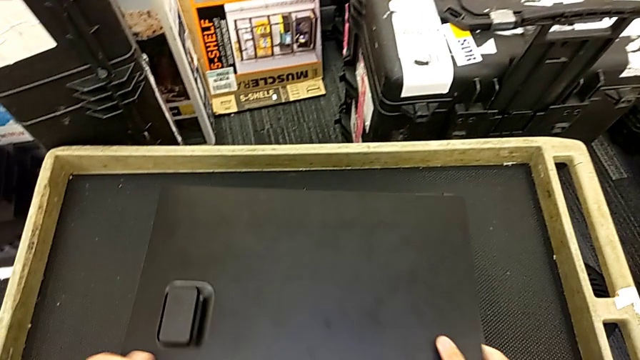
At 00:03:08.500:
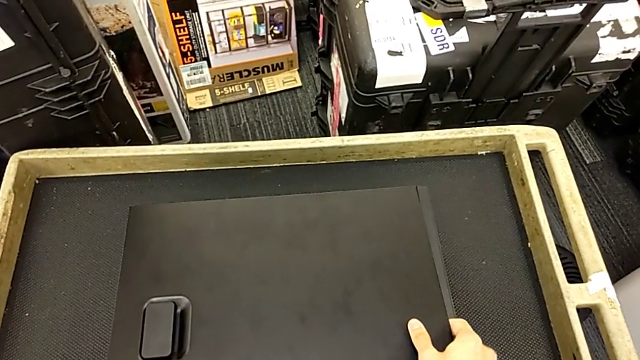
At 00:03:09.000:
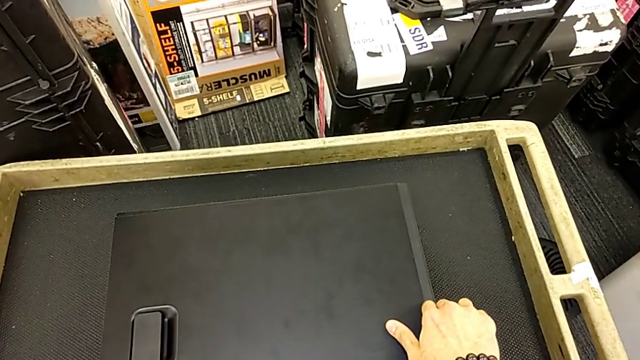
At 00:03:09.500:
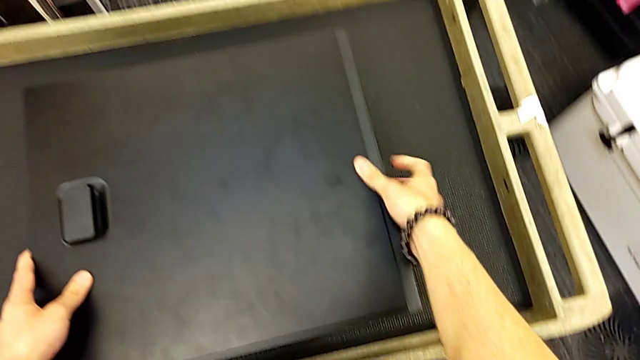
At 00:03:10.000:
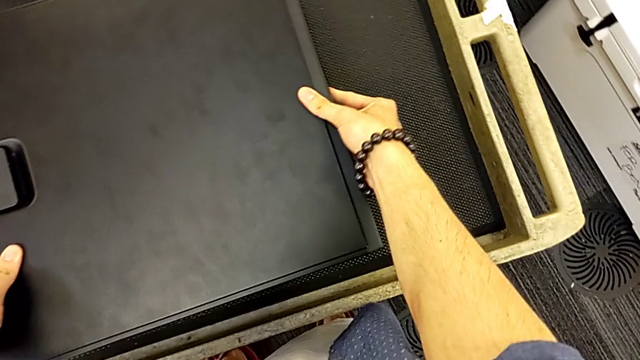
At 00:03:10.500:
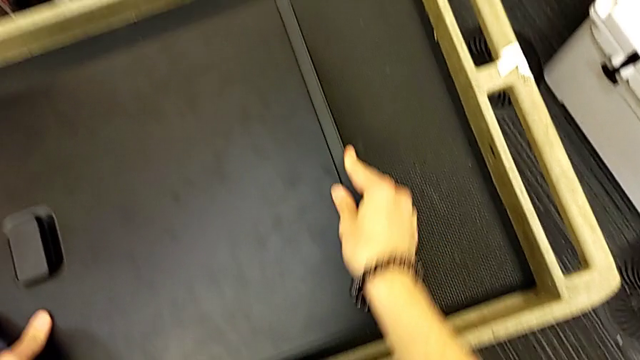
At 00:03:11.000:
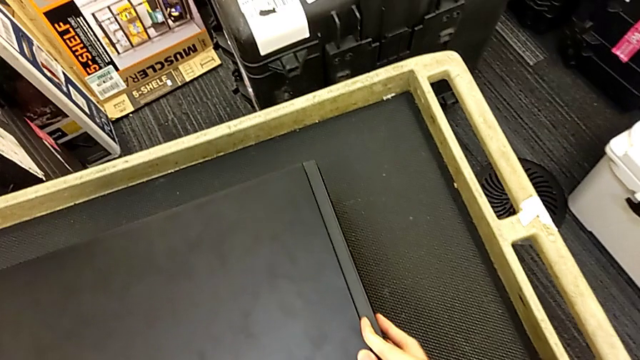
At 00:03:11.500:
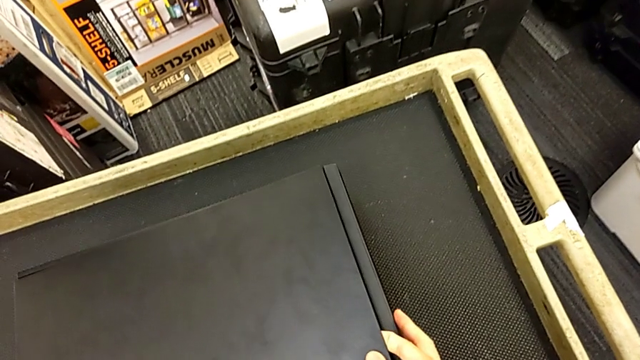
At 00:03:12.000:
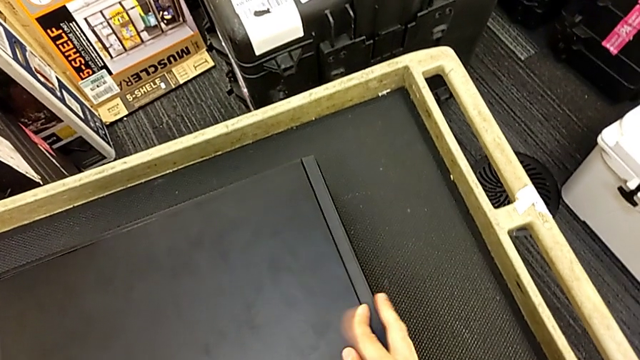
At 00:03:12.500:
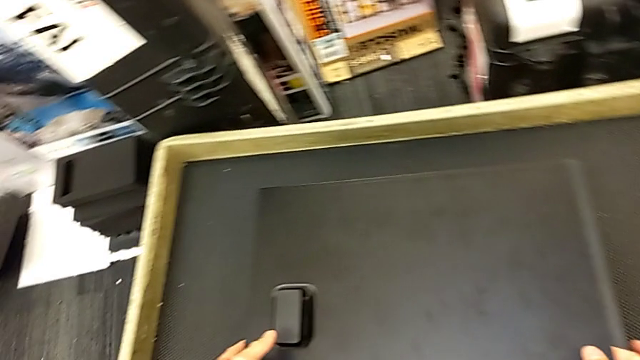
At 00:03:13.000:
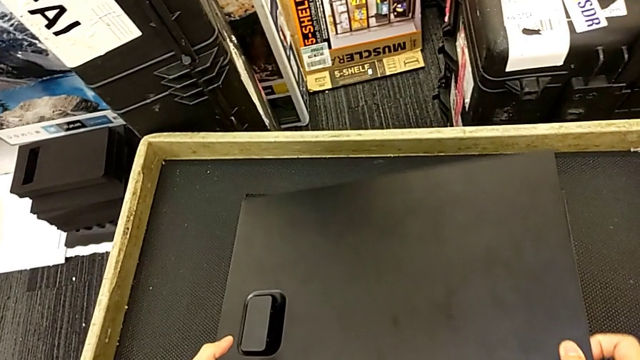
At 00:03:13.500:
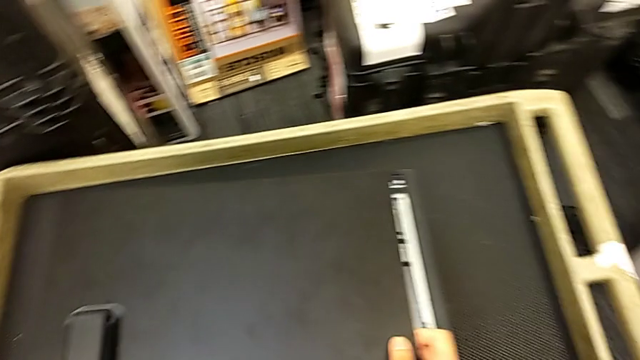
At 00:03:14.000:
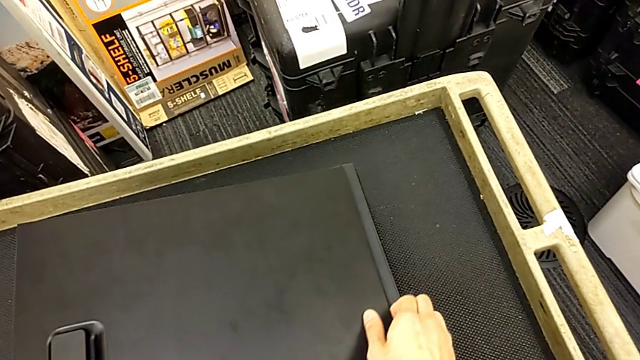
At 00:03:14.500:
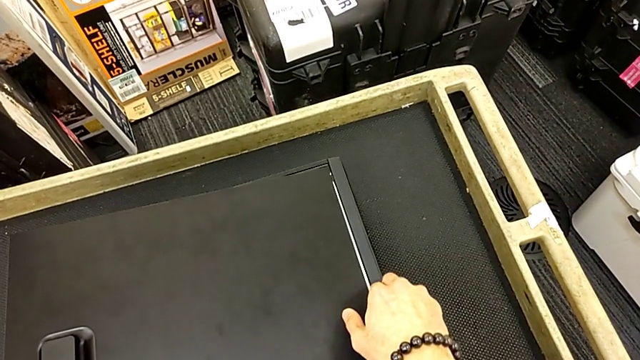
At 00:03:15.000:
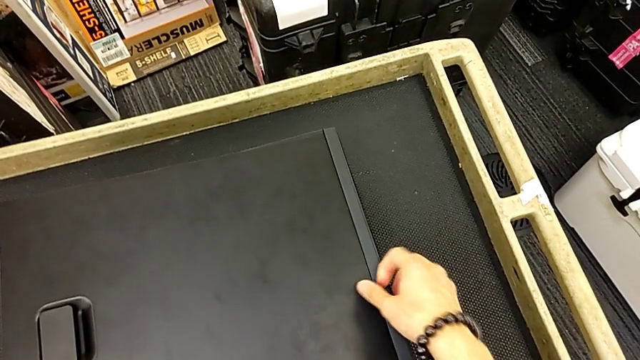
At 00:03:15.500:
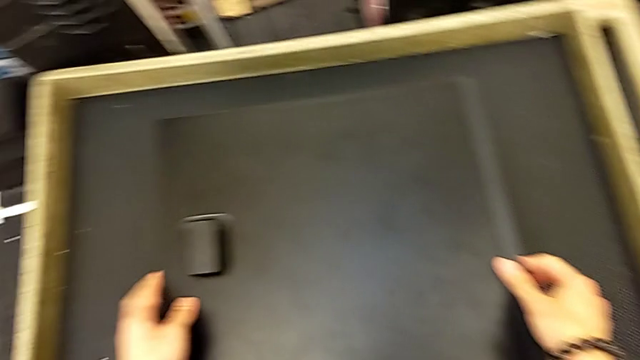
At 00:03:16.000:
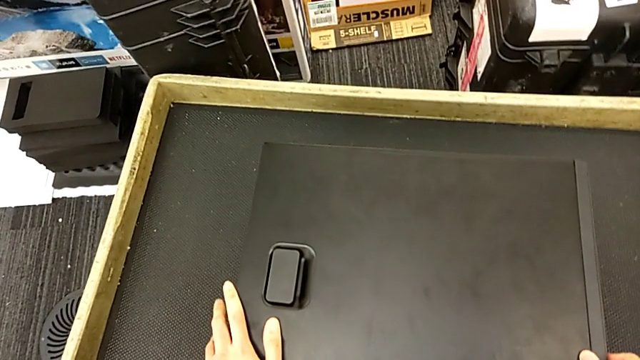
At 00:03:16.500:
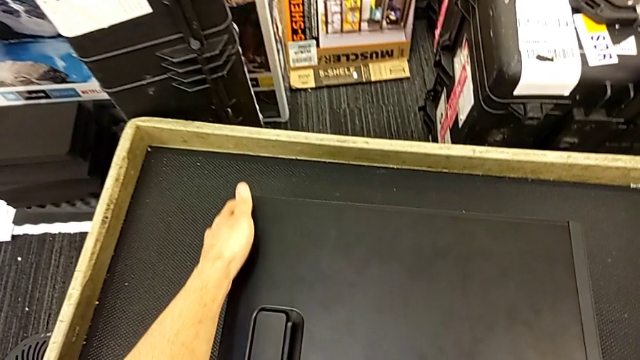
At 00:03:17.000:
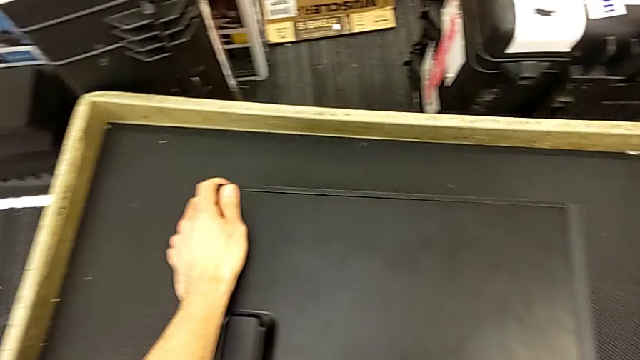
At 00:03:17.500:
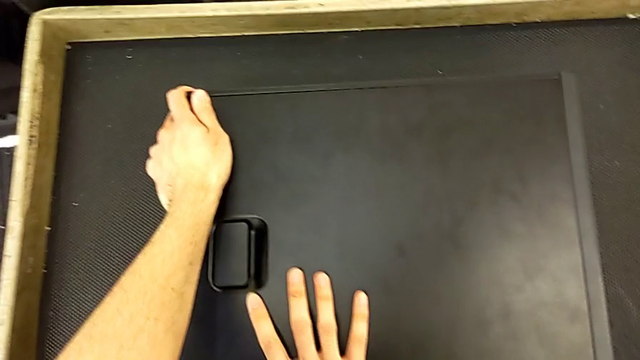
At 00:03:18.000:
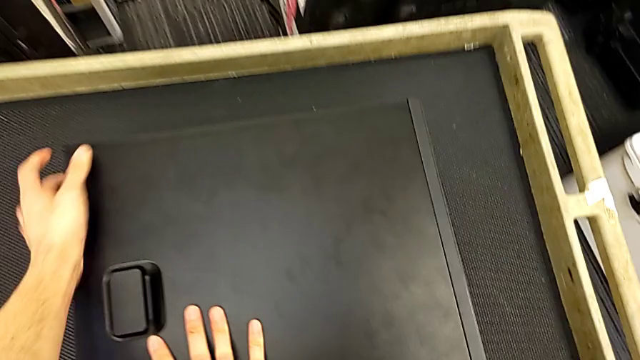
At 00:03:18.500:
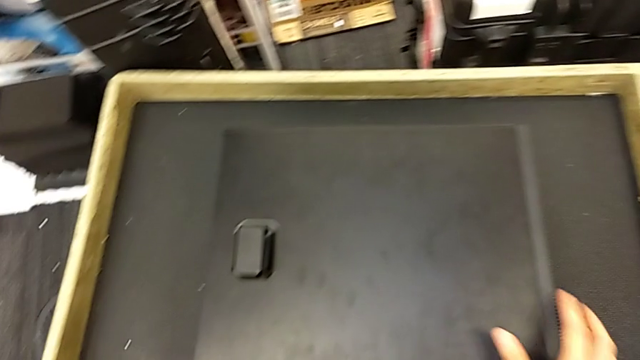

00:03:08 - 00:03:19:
The camera wearer is inserting the cover into the computer tower. They keep closing the computer tower and inspect it.

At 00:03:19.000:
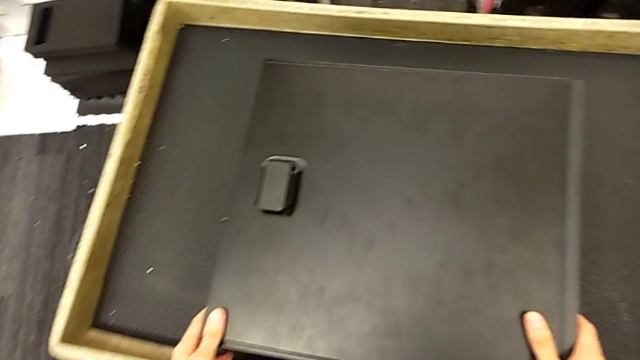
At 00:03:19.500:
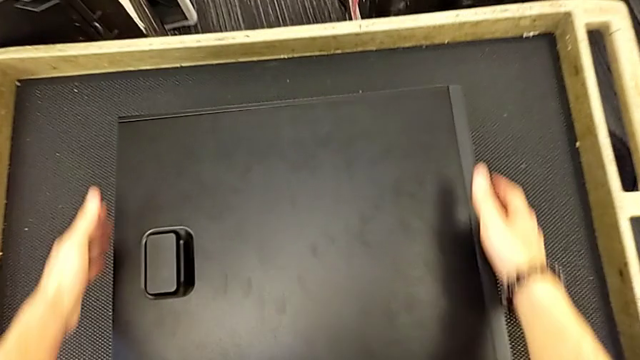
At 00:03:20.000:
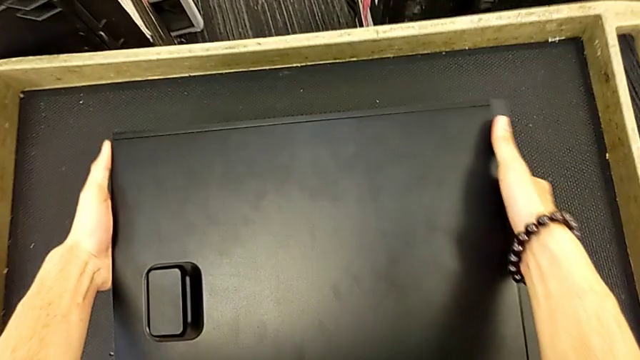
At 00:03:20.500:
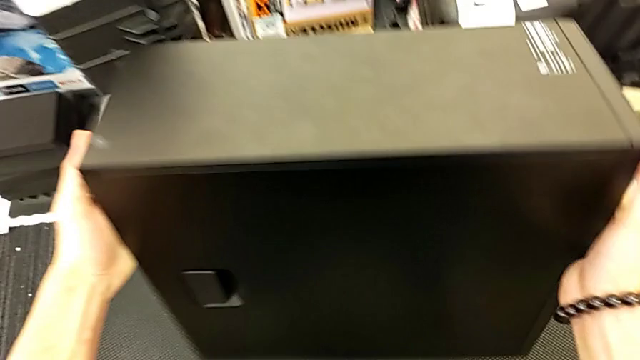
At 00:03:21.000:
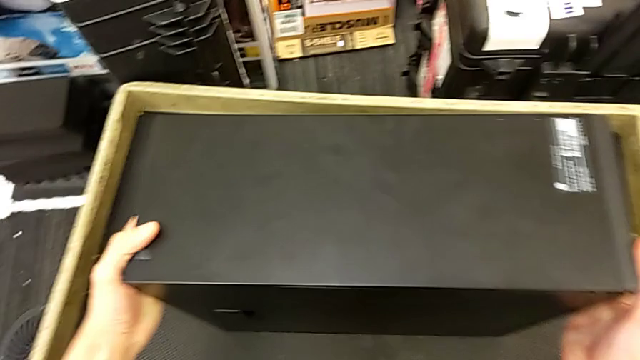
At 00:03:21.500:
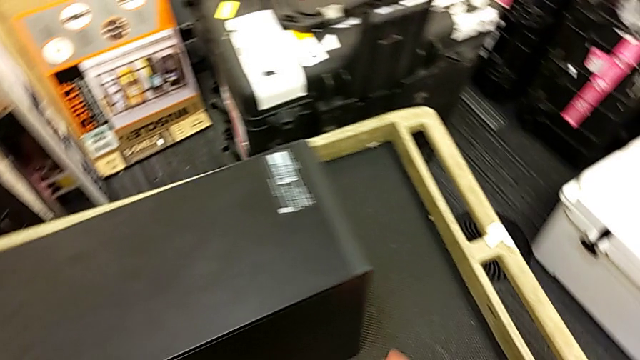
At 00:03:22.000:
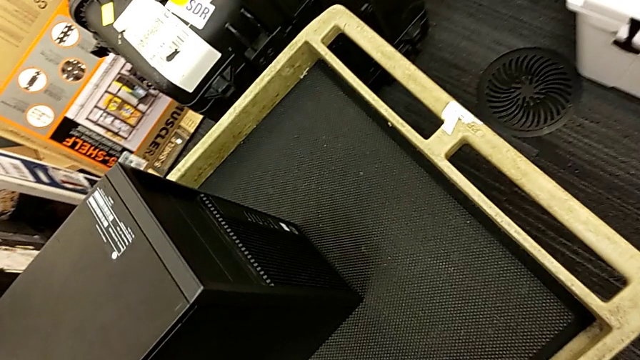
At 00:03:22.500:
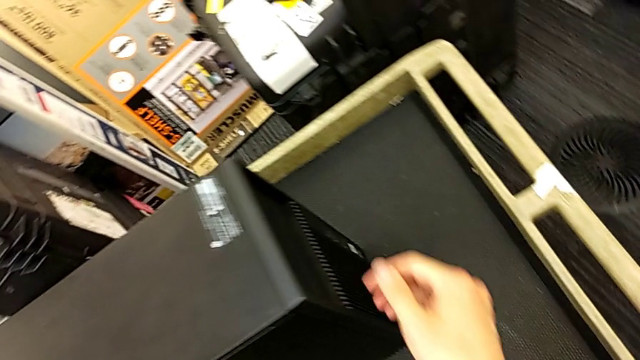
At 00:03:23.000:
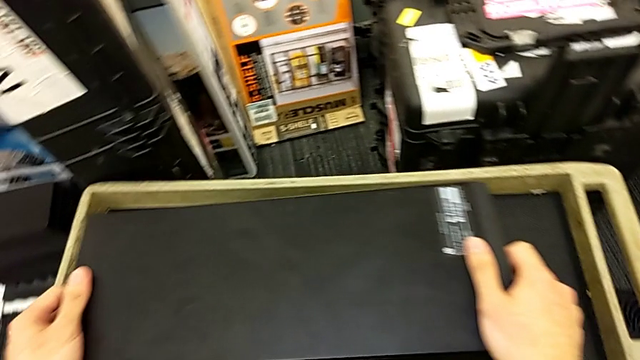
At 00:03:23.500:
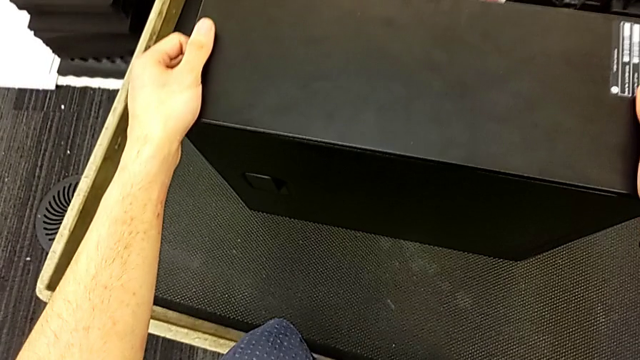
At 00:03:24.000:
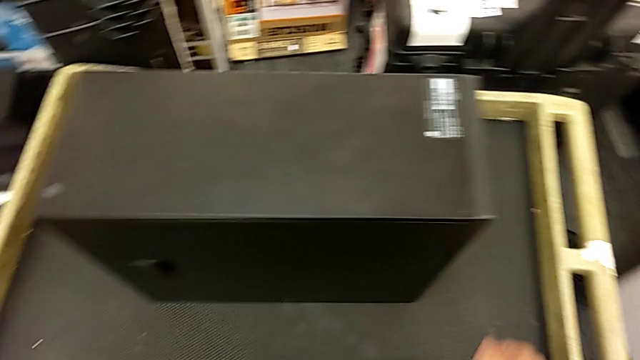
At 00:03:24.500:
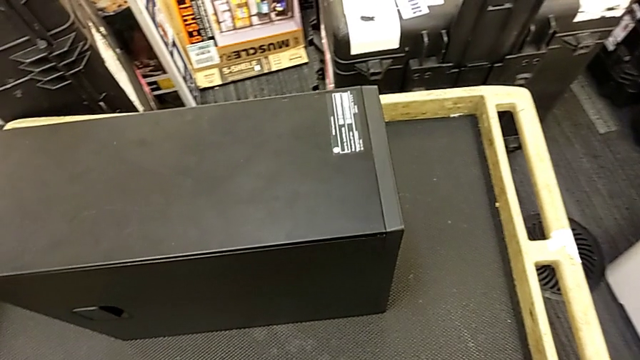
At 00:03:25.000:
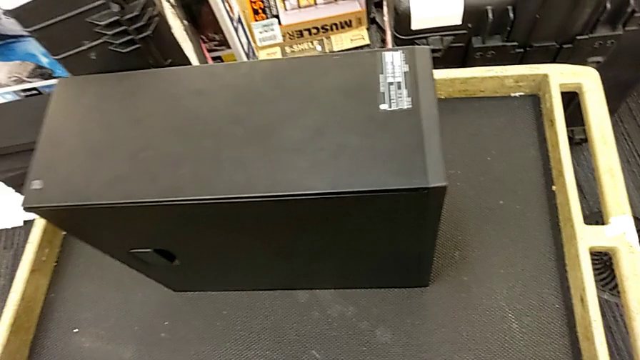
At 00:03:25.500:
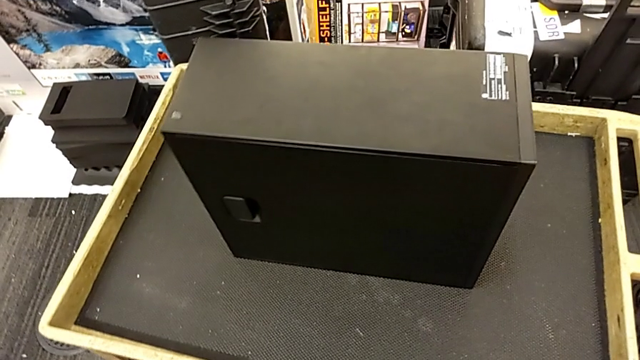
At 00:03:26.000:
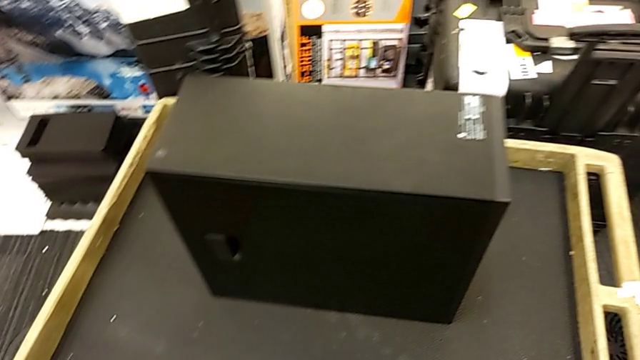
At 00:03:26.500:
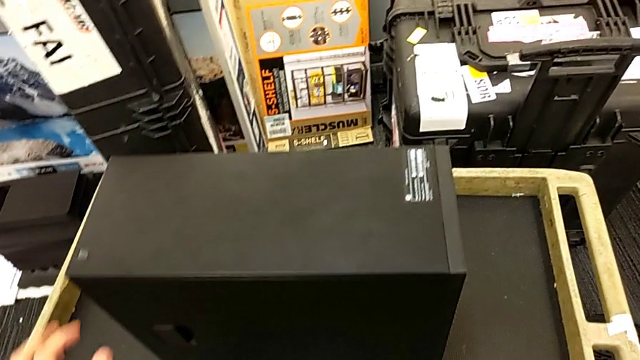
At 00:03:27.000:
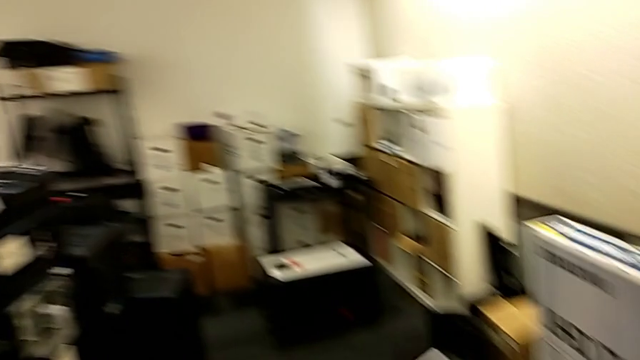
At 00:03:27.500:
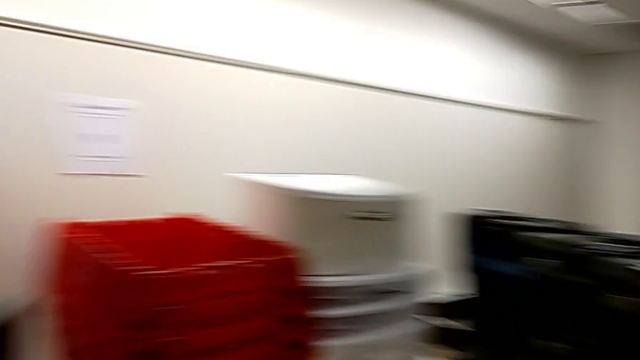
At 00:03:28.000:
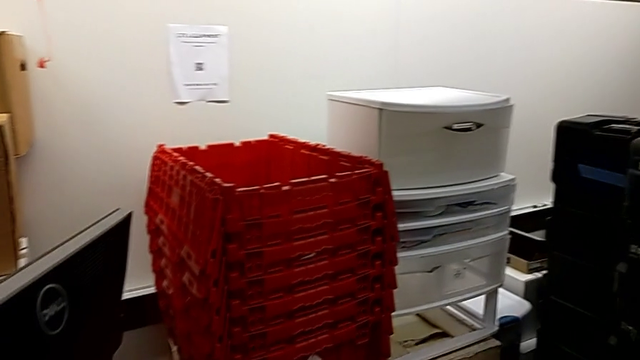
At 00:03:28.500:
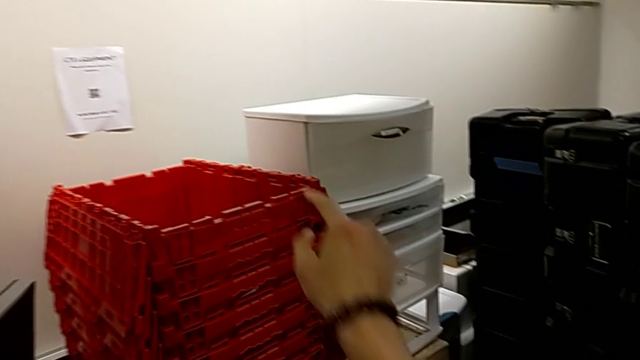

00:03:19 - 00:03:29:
The camera wearer stands next to the computer tower. They lift the computer tower.
